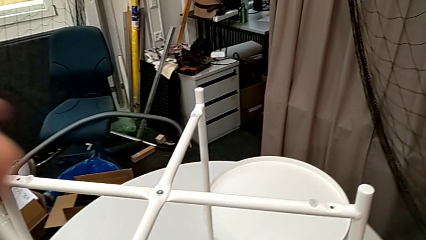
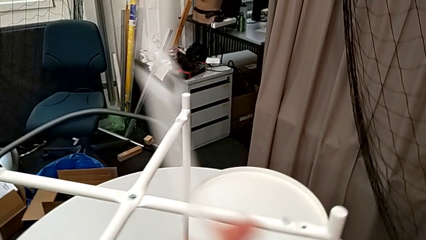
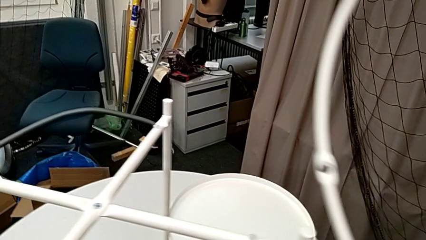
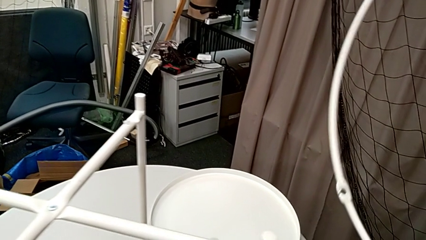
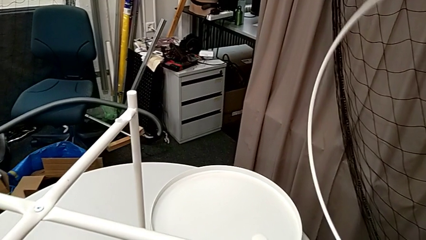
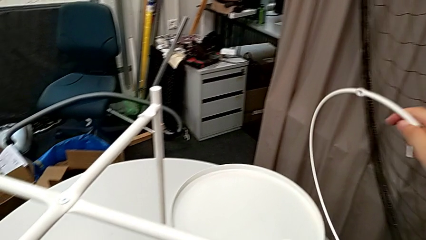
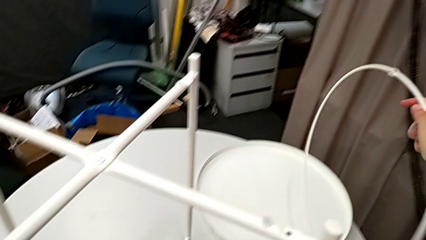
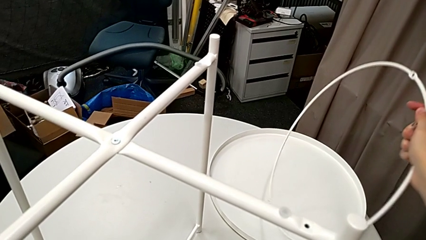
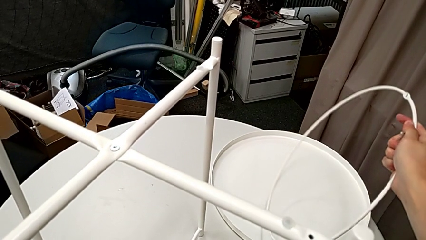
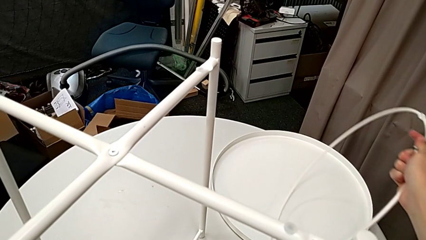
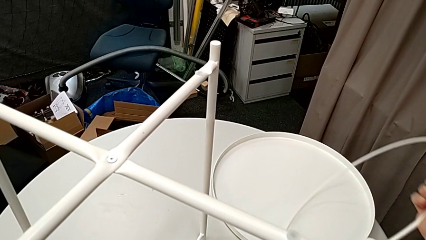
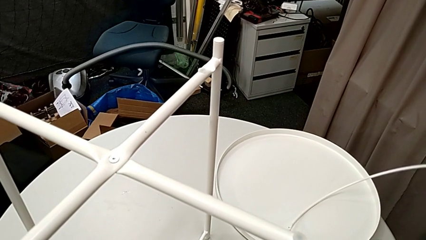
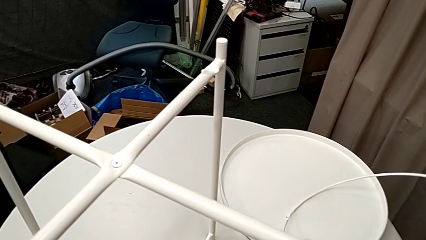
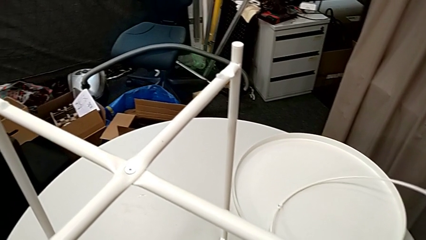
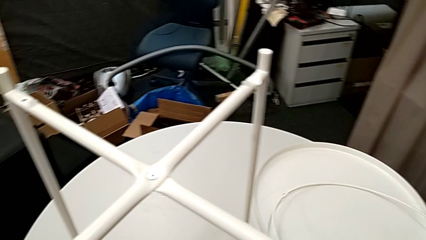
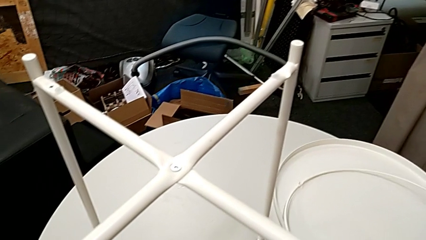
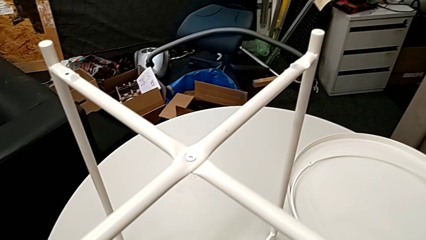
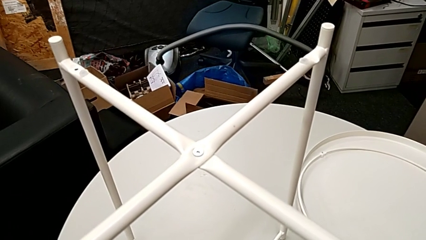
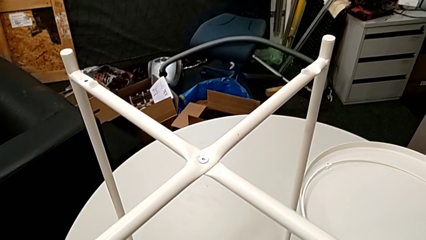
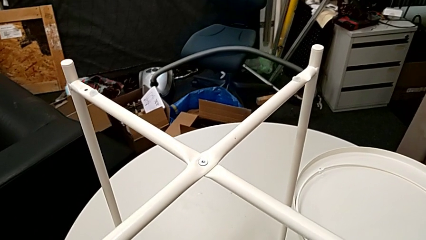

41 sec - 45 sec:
The camera wearer is disassembling the circle of the table. They disassemble the circle and place it.

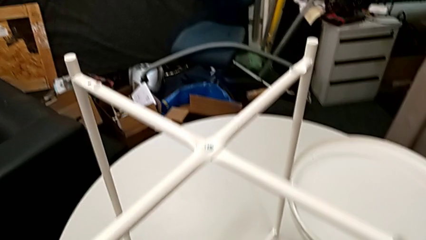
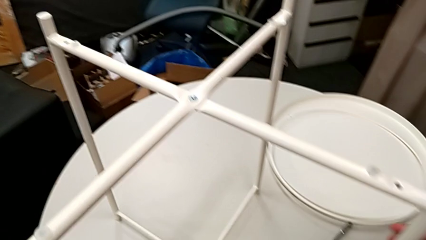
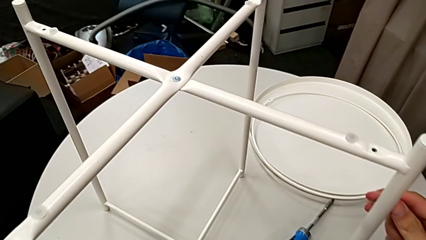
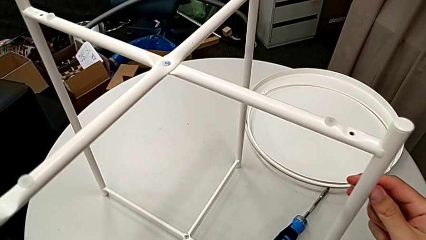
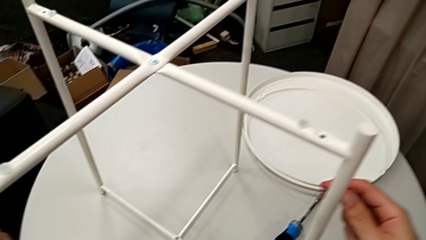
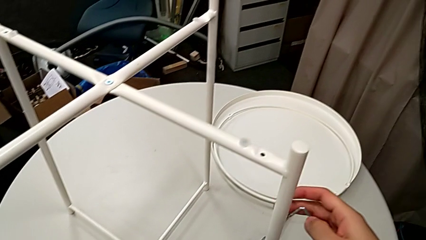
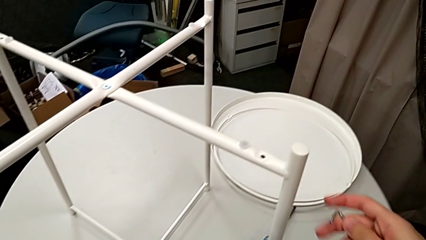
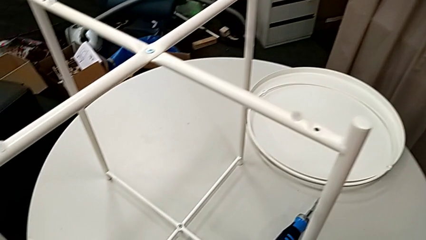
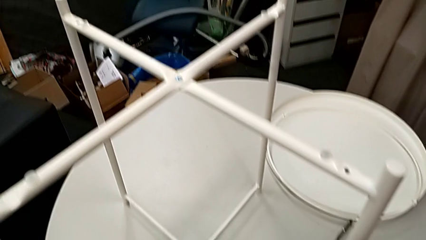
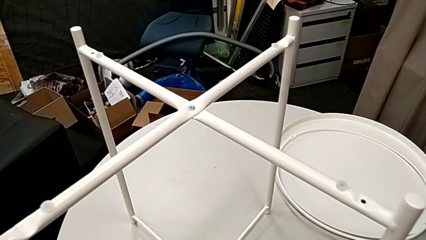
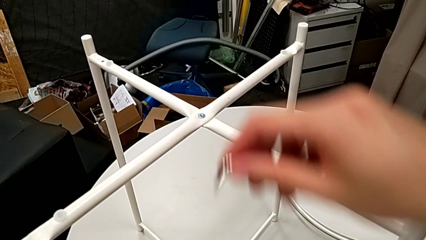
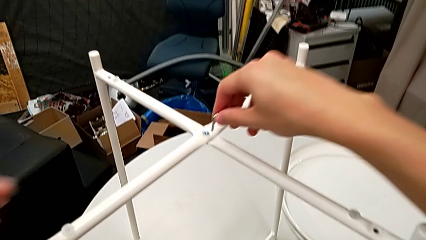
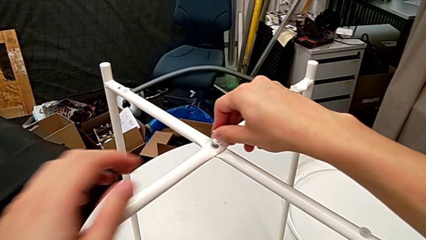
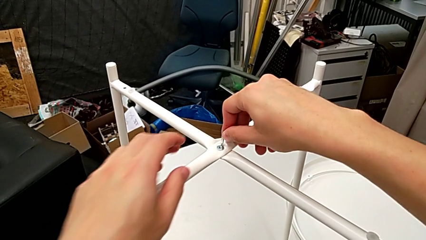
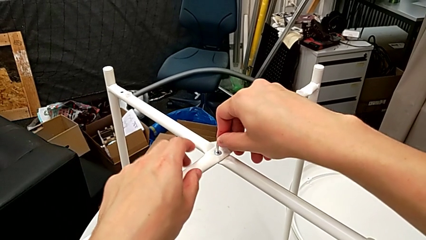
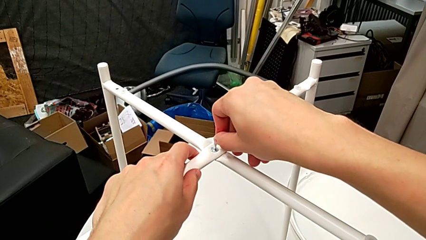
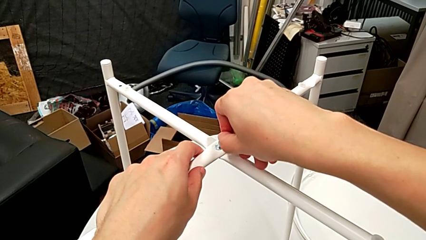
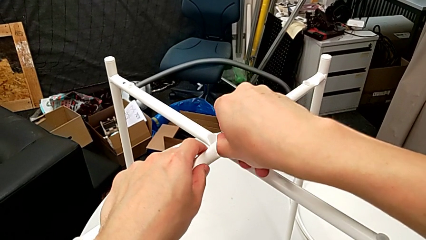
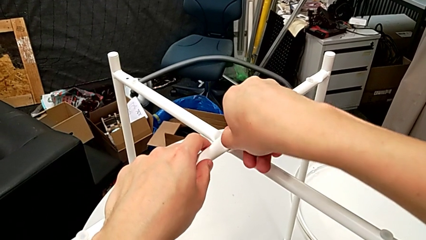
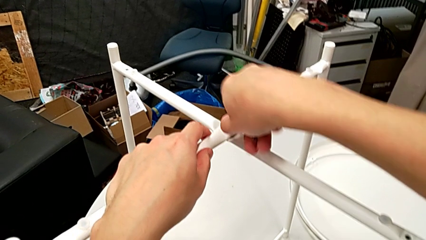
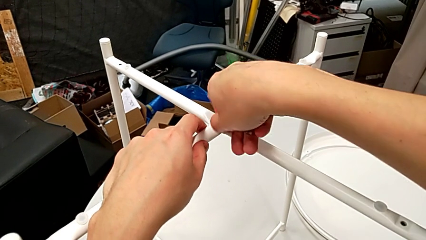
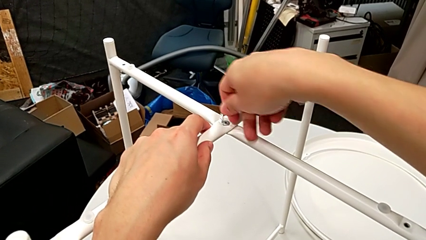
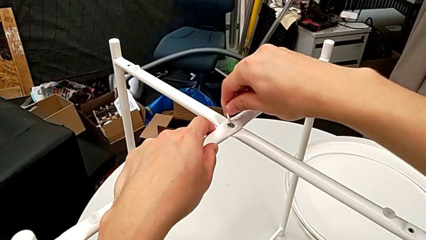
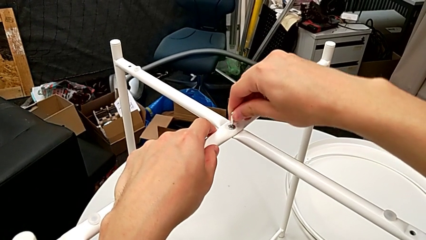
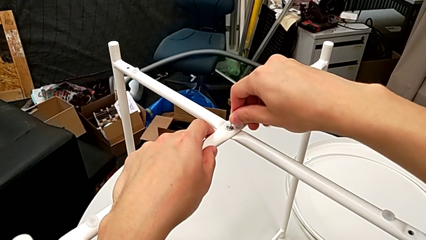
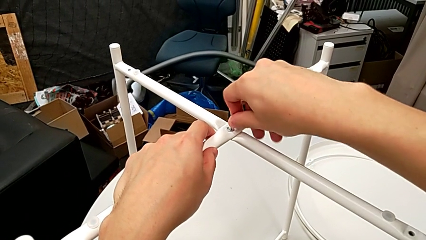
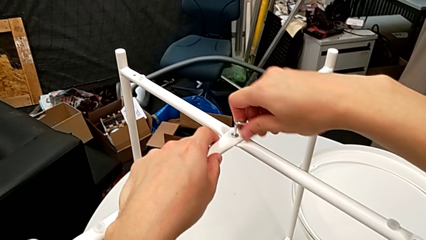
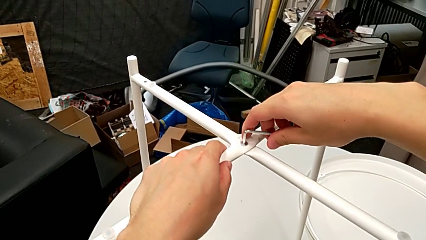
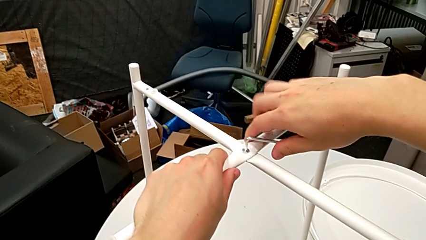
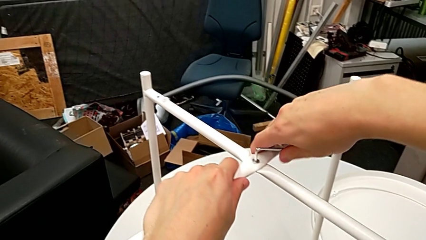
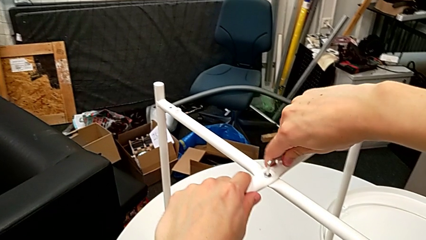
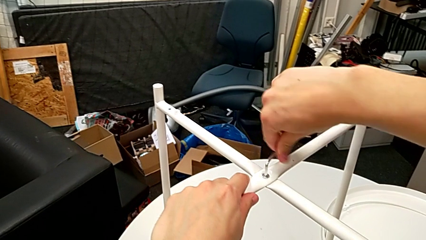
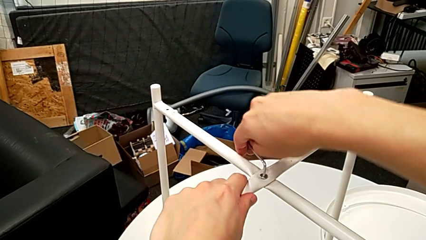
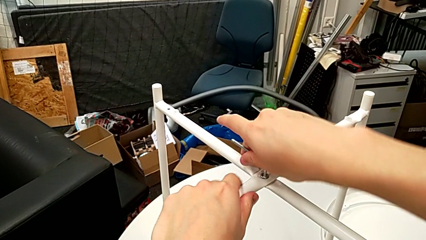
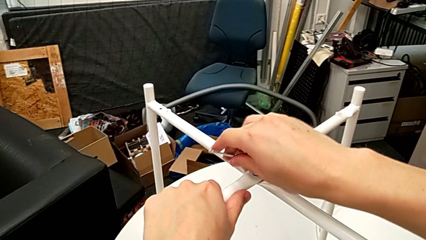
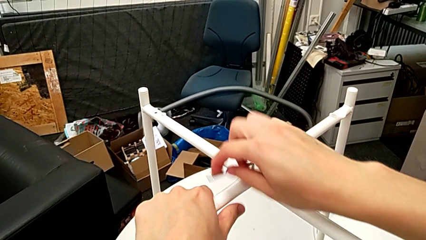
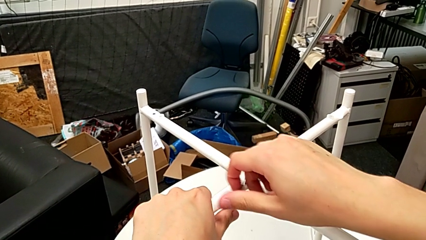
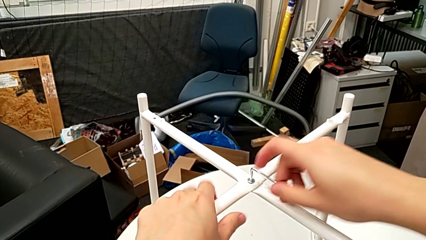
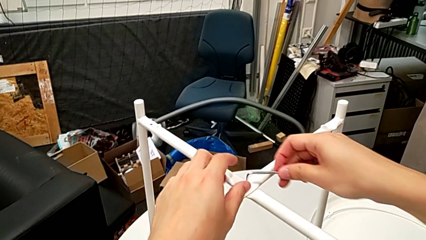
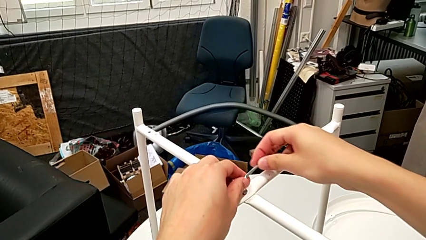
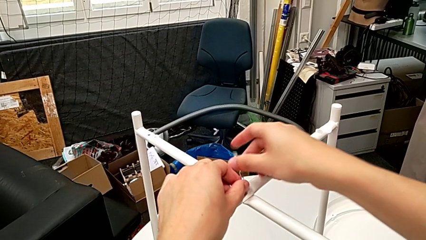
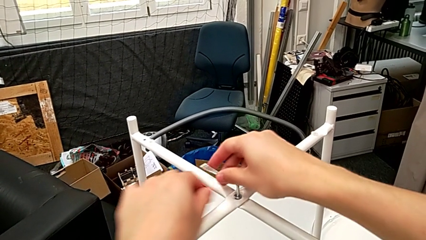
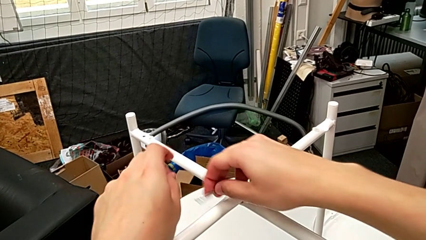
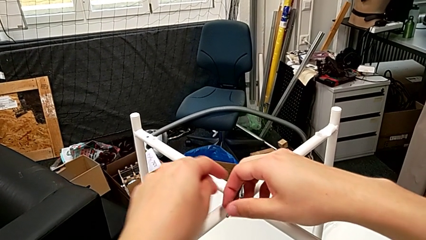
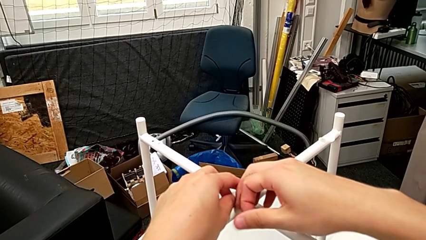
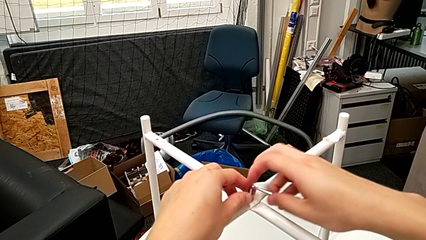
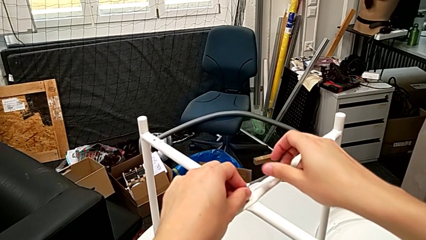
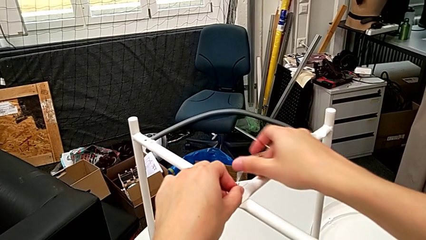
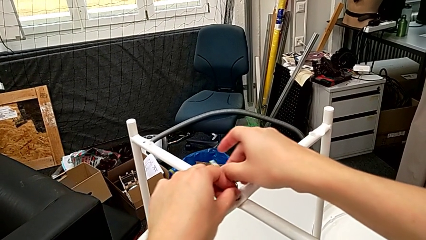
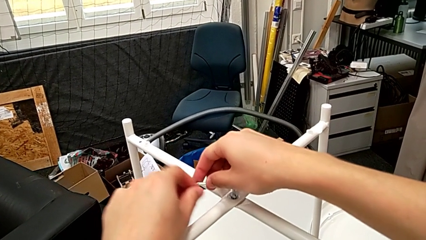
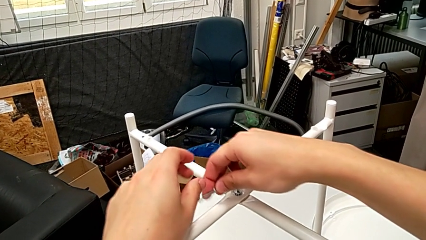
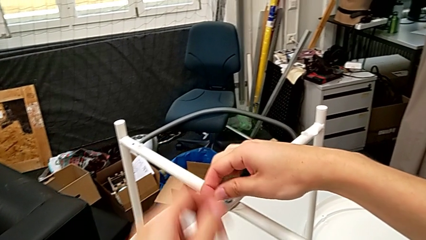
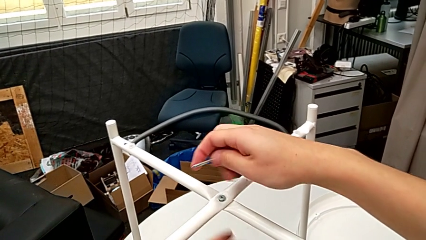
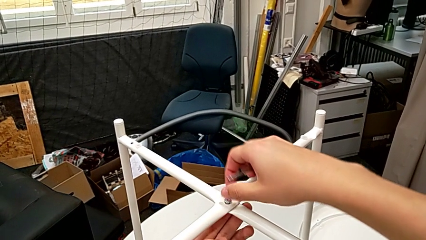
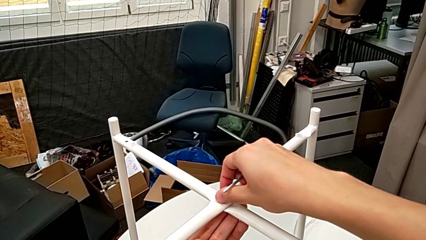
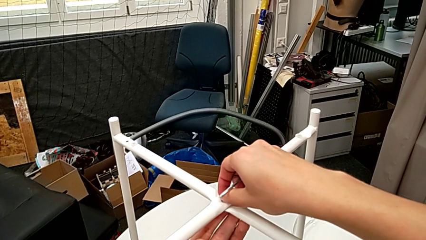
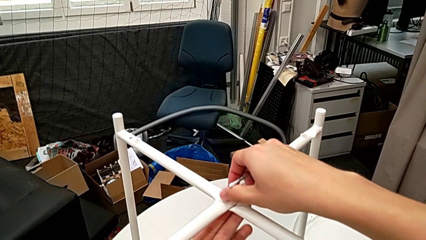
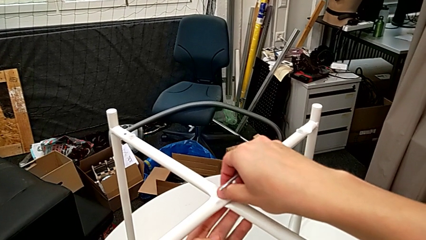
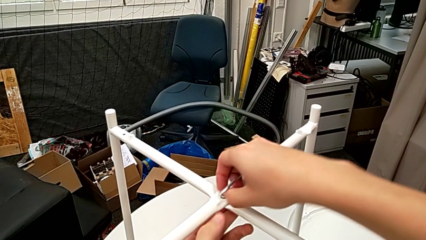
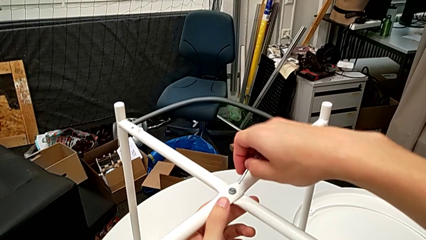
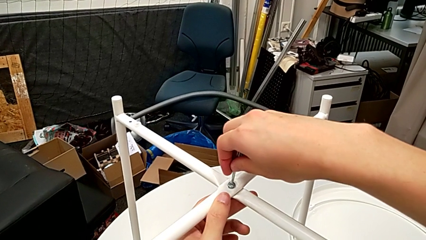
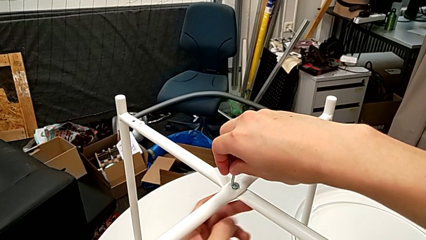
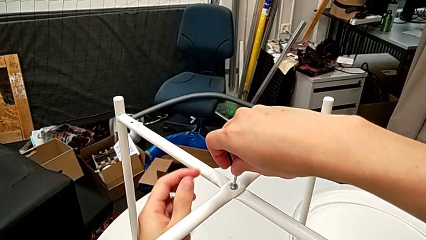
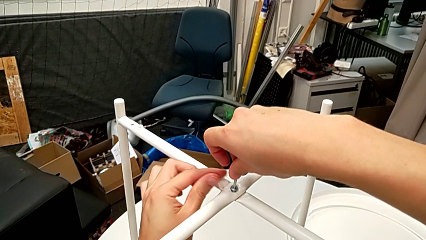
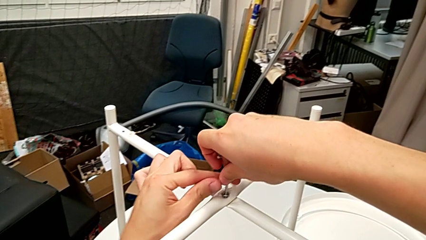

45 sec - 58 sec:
The camera wearer is unscrewing the top hex socket head with the Allen wrench. They slide the tray table, insert the Allen wrench, unscrew the hex socket head, withdraw the Allen wrench, unscrew the hex socket head and insert the Allen wrench.
